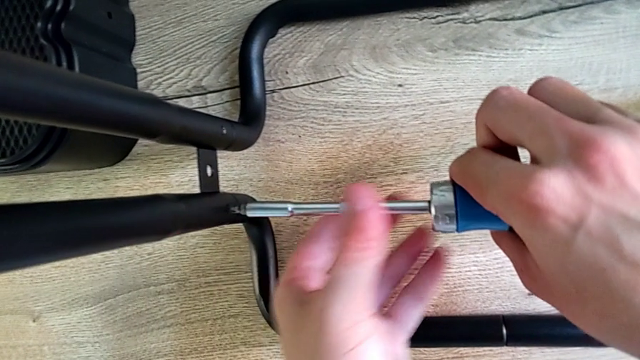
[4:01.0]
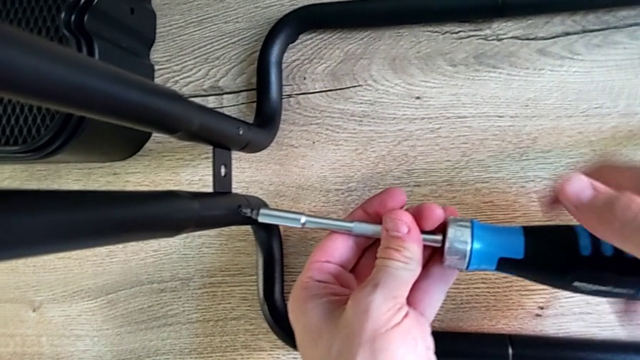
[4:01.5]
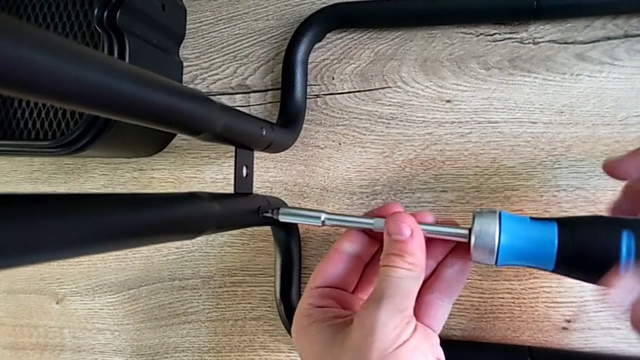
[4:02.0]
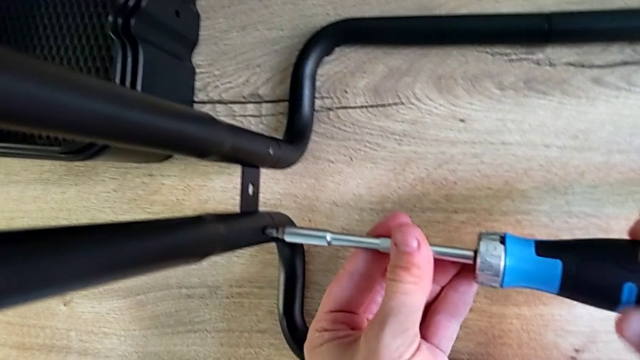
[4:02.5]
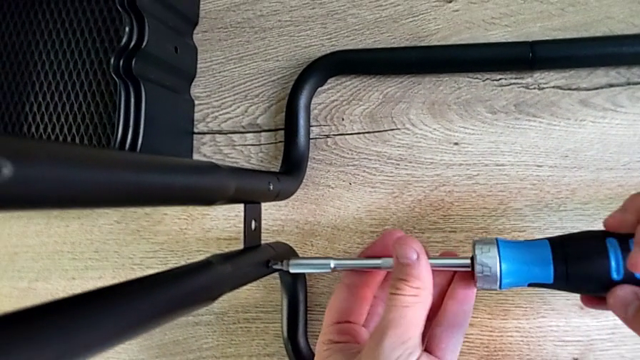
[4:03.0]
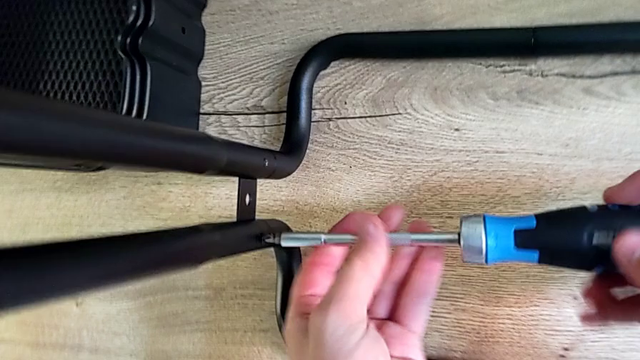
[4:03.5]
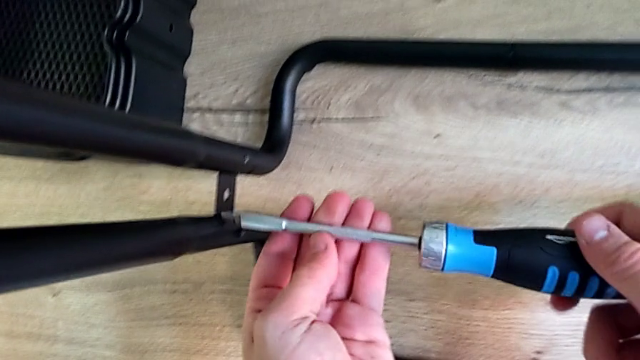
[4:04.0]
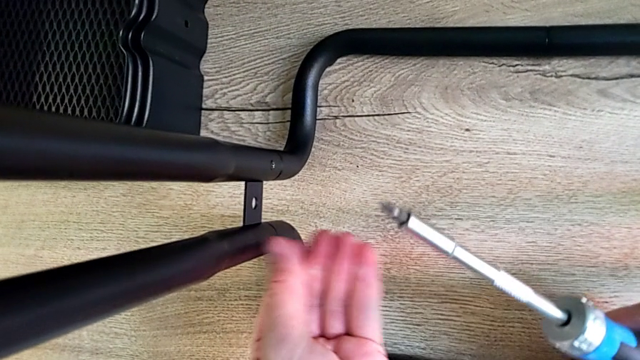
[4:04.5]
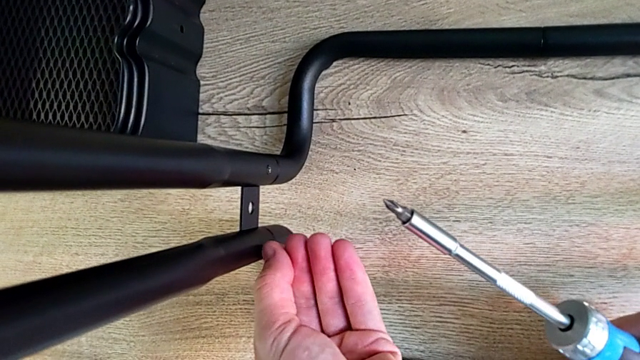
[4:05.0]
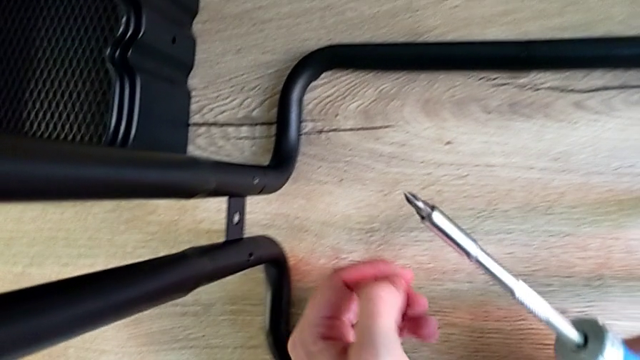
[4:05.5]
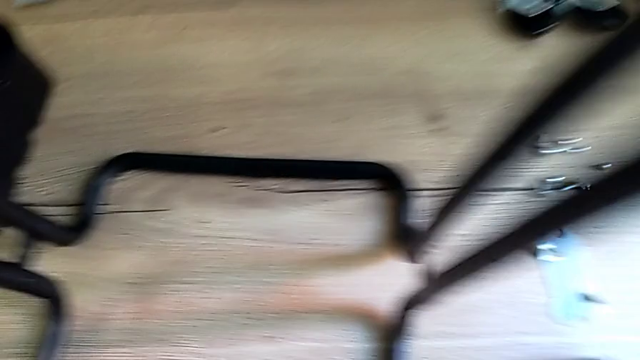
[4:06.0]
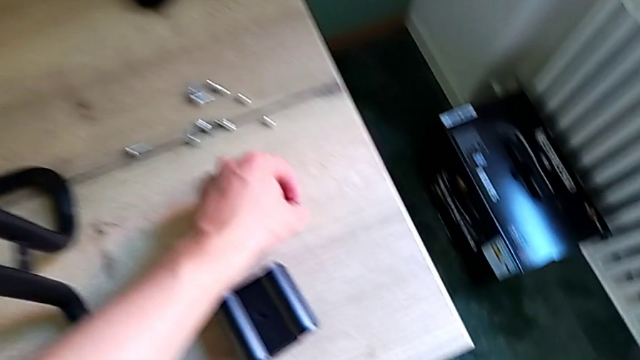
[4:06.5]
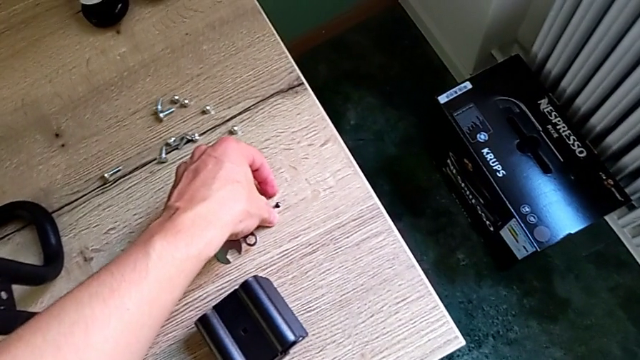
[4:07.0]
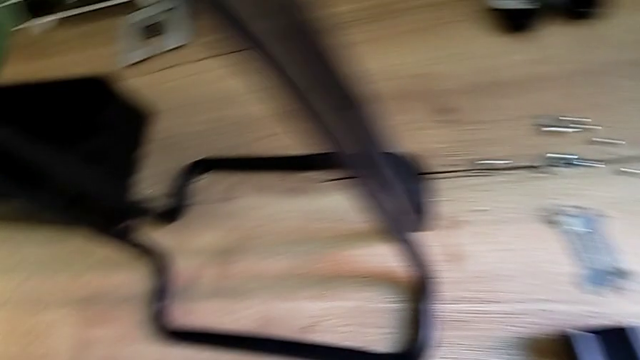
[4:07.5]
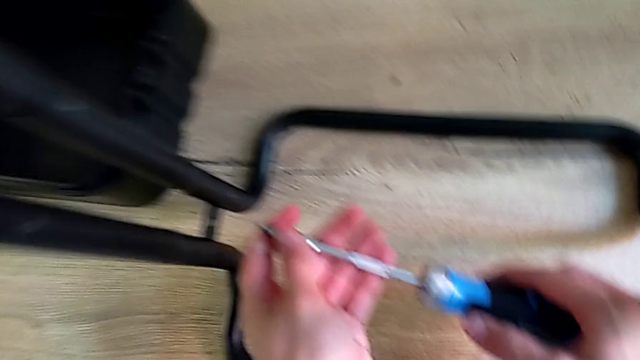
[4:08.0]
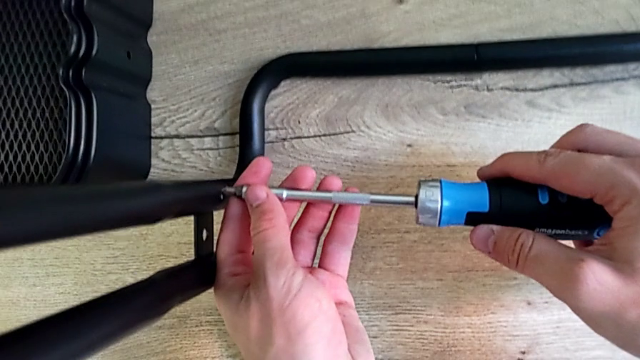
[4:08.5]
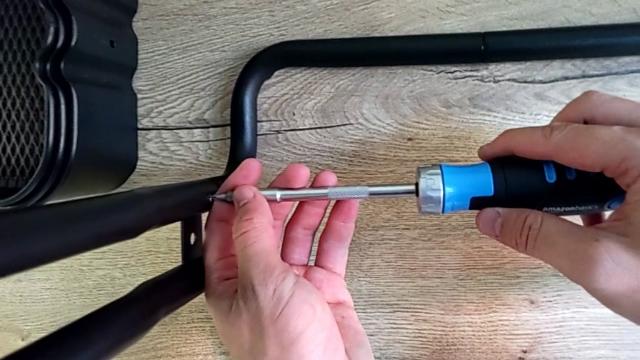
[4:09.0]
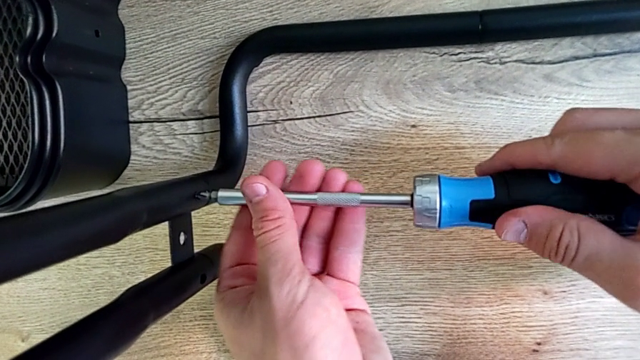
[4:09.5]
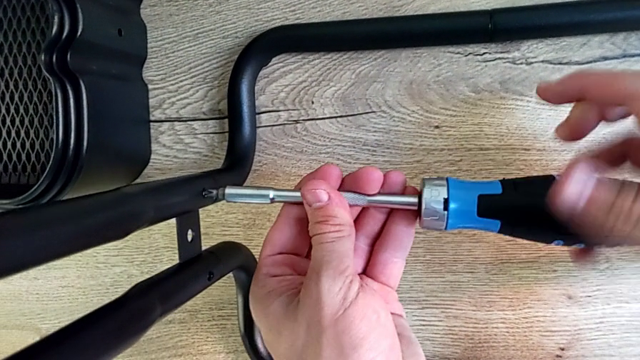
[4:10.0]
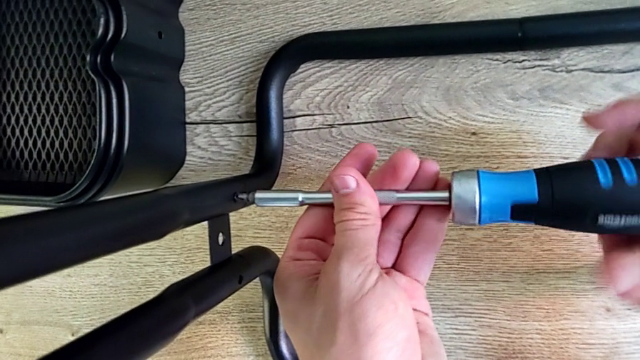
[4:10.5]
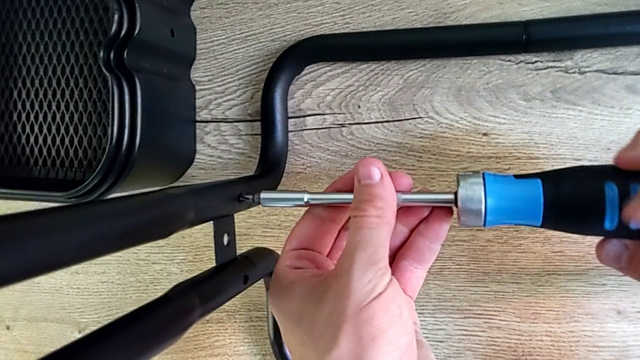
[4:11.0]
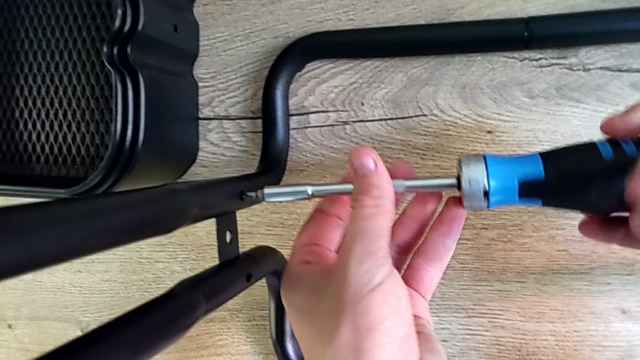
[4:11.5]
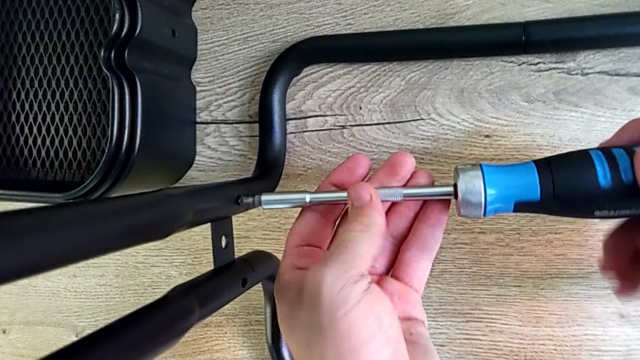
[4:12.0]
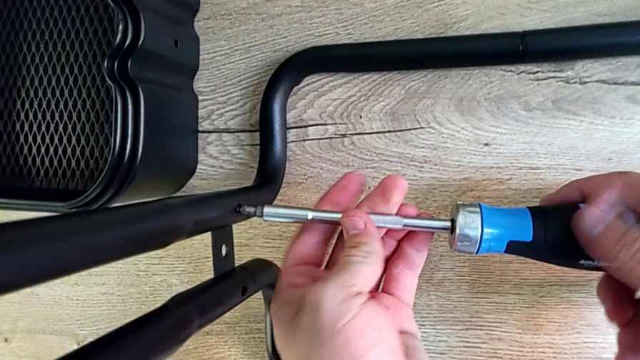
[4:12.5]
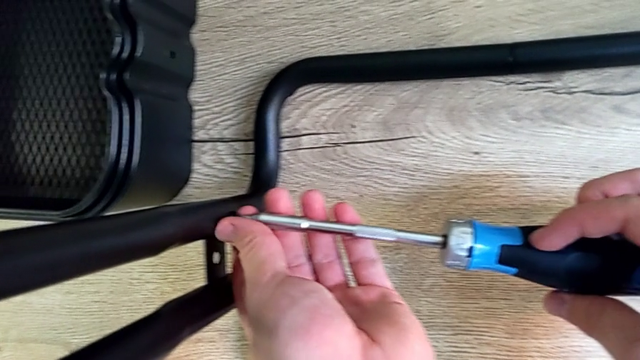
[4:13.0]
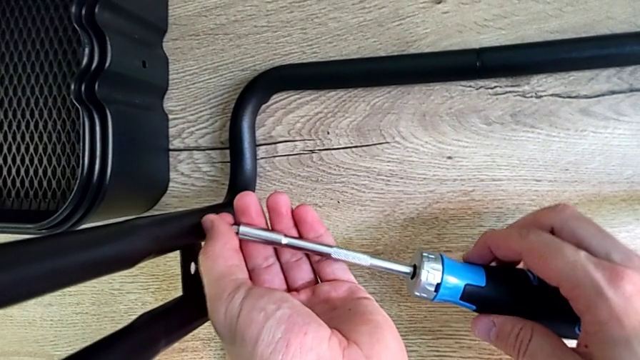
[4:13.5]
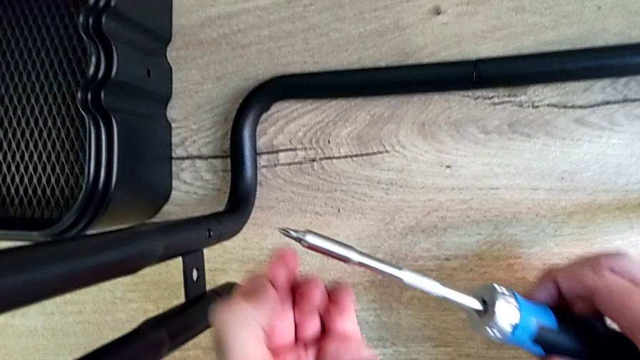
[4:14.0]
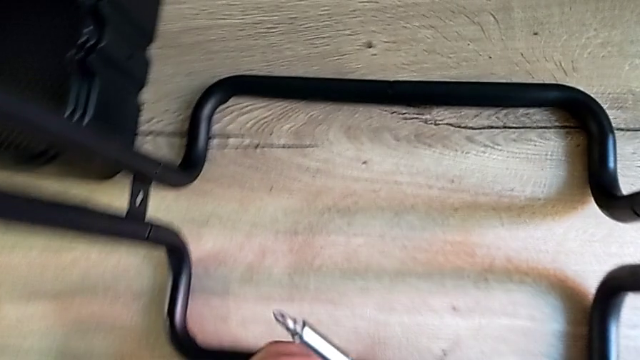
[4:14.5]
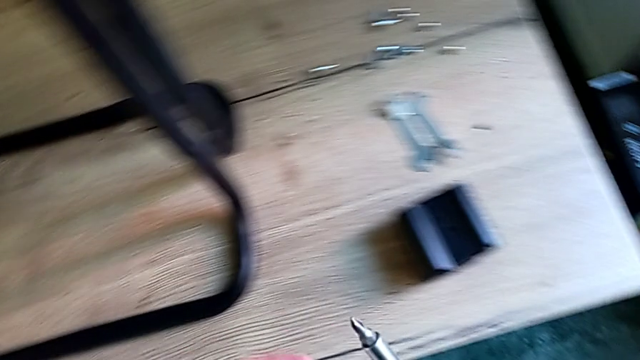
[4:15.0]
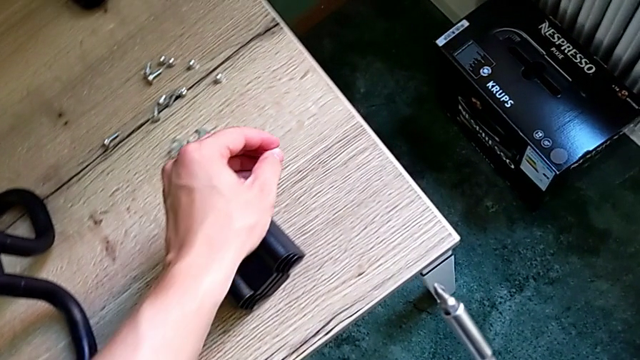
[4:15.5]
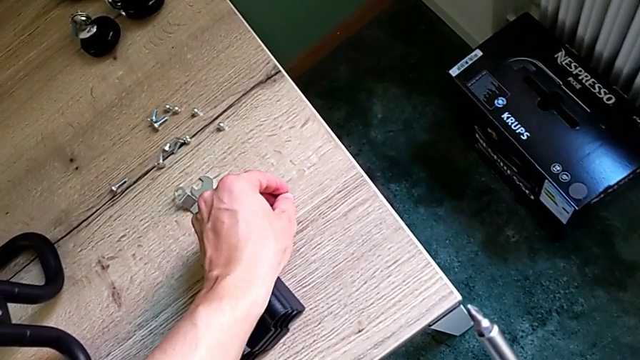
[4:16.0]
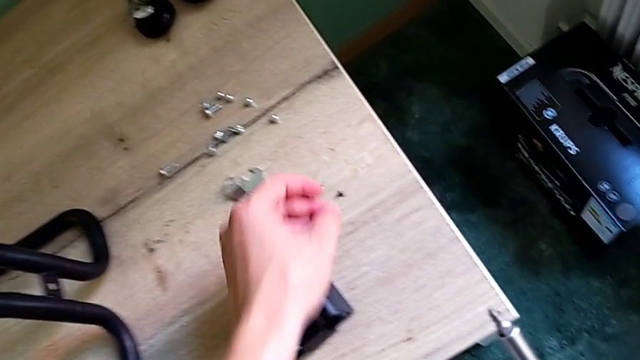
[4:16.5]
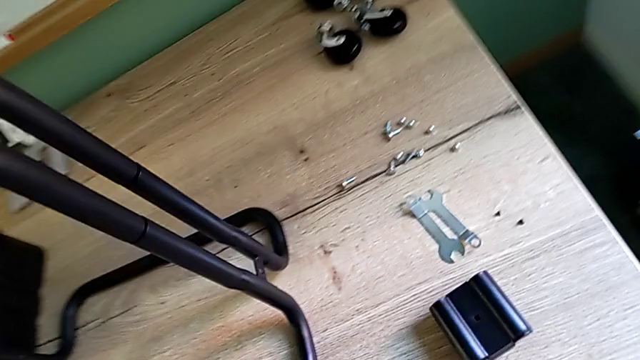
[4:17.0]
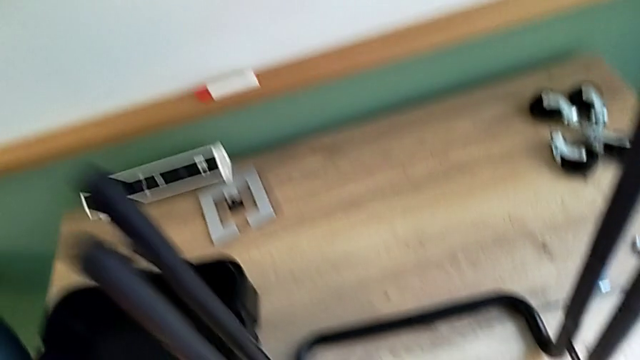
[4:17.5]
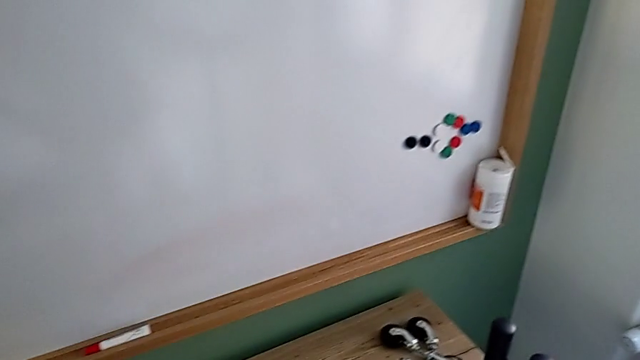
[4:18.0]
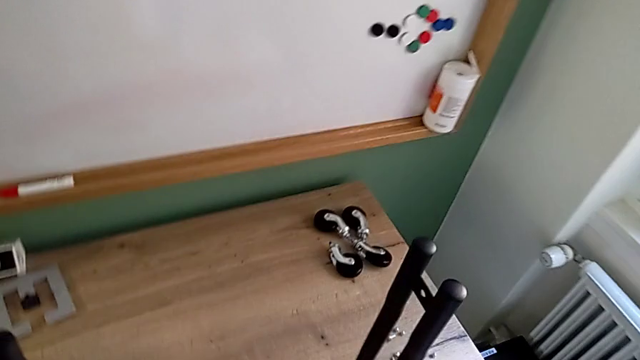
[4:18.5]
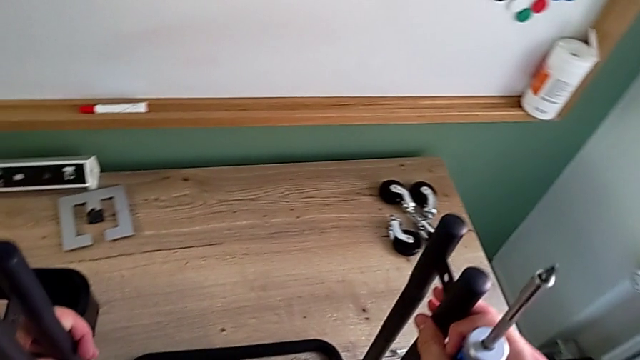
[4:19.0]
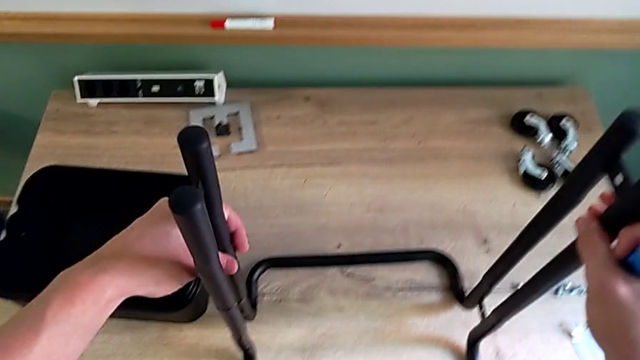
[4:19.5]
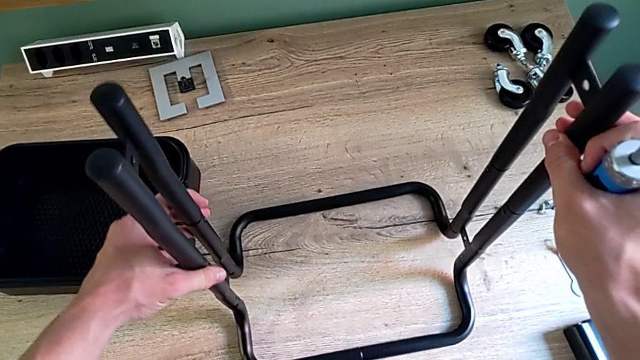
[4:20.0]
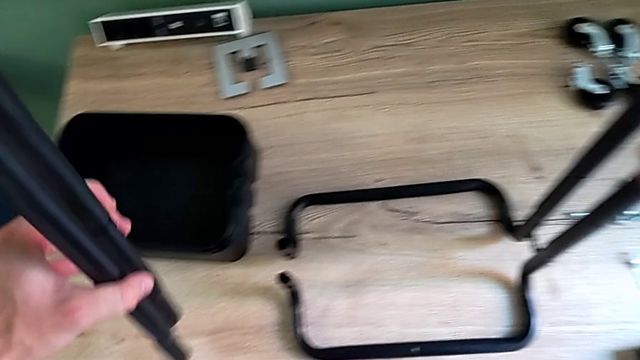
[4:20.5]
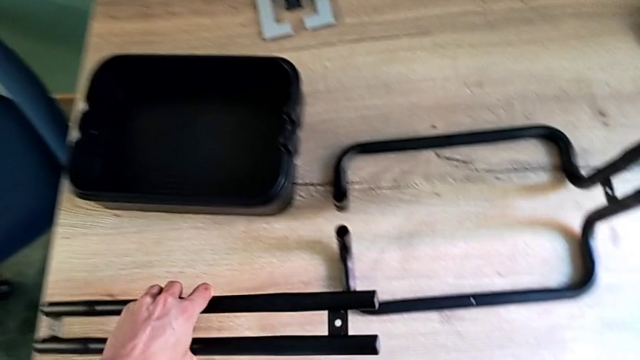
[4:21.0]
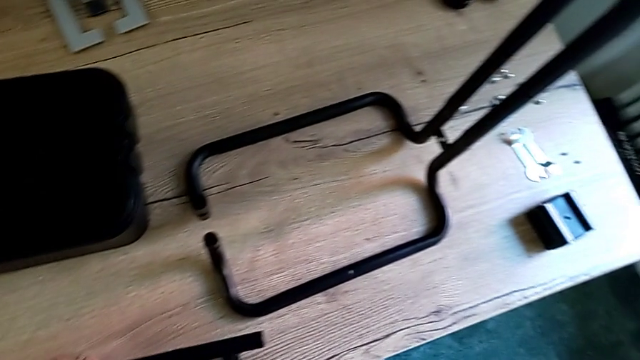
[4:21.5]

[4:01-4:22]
The camera wearer is disassembling the first sidebar. They keep unscrewing the screw, place it, unscrew the screw, place it, grab the leg and disassemble the first leg.
